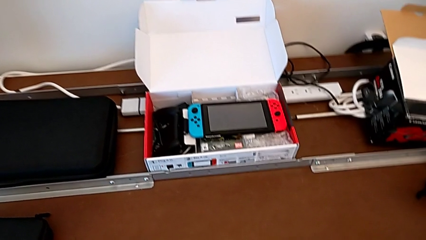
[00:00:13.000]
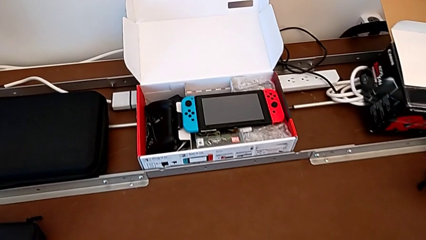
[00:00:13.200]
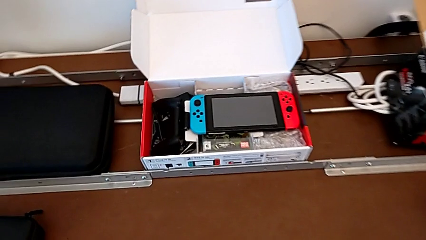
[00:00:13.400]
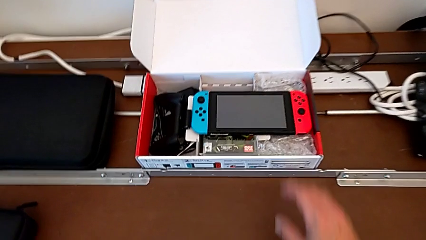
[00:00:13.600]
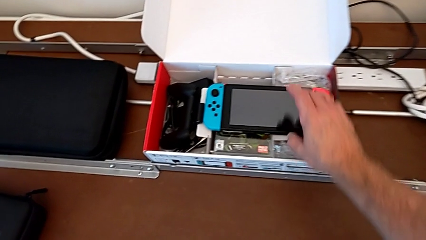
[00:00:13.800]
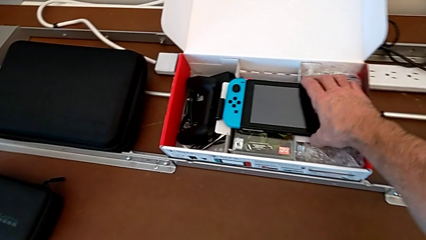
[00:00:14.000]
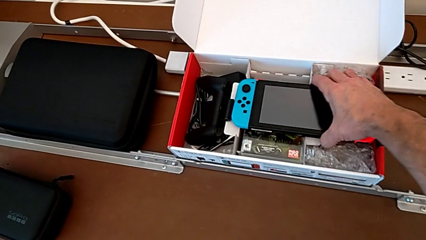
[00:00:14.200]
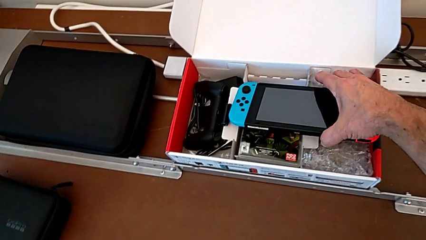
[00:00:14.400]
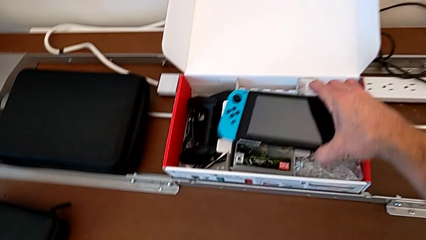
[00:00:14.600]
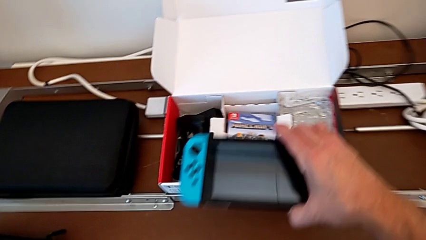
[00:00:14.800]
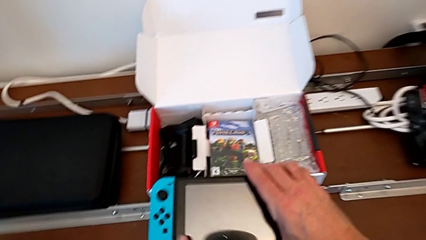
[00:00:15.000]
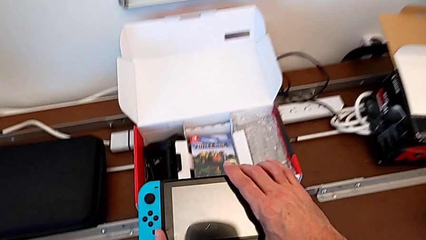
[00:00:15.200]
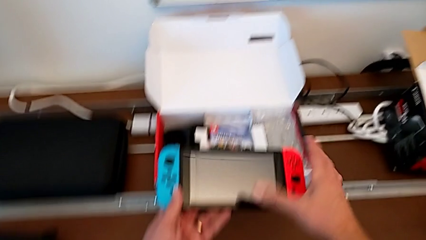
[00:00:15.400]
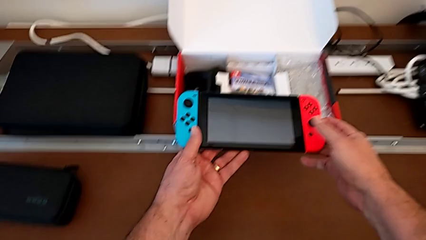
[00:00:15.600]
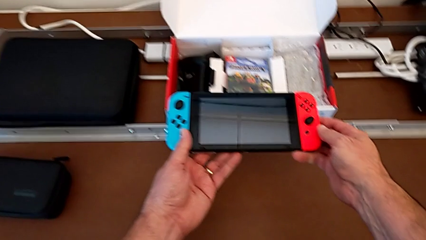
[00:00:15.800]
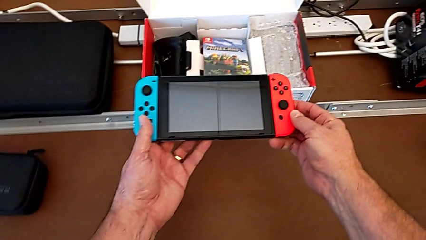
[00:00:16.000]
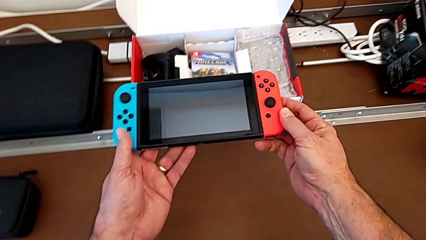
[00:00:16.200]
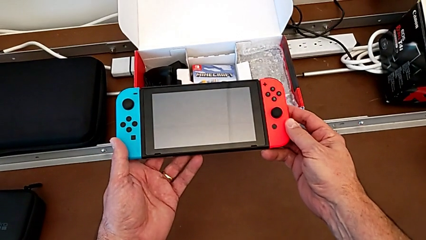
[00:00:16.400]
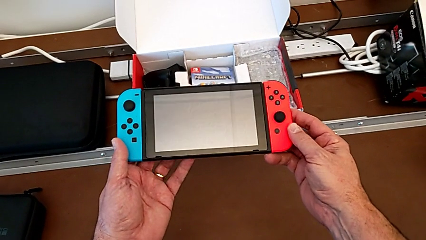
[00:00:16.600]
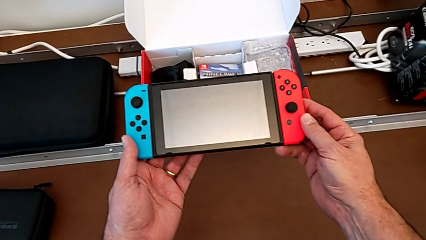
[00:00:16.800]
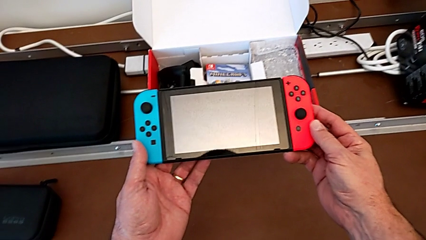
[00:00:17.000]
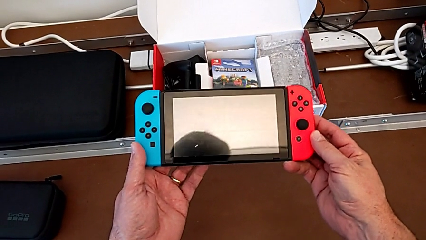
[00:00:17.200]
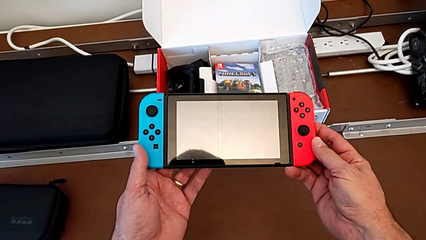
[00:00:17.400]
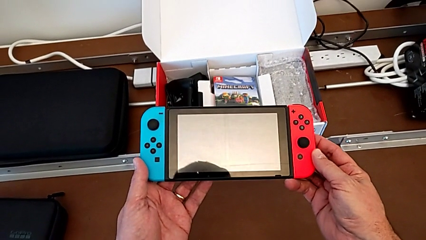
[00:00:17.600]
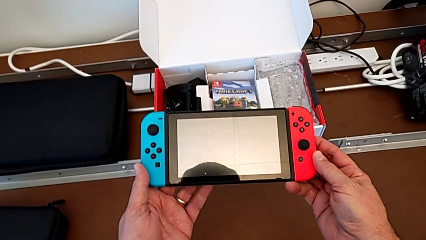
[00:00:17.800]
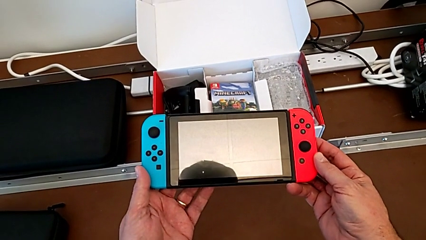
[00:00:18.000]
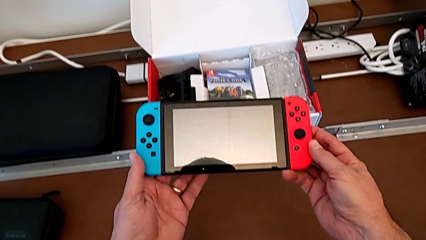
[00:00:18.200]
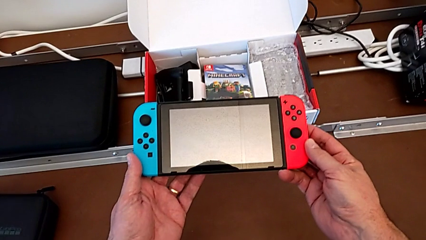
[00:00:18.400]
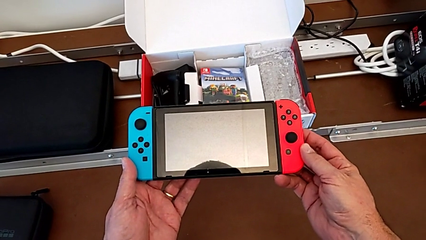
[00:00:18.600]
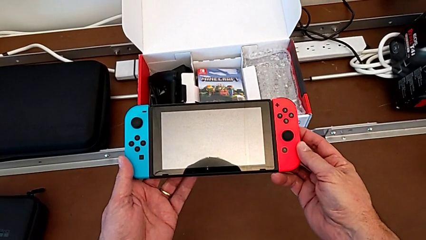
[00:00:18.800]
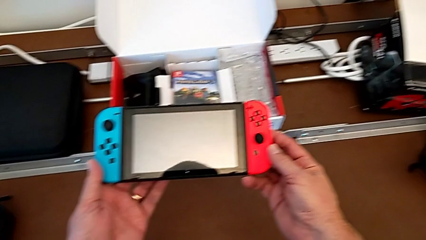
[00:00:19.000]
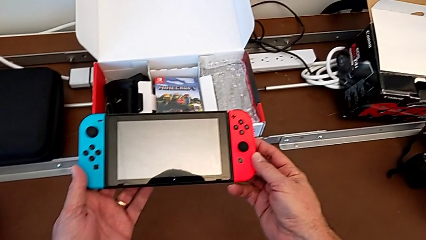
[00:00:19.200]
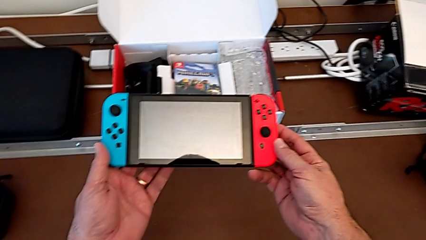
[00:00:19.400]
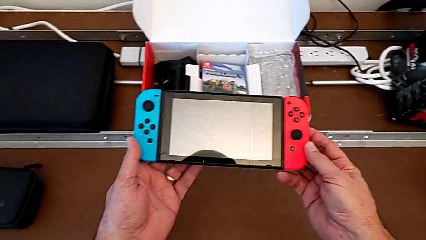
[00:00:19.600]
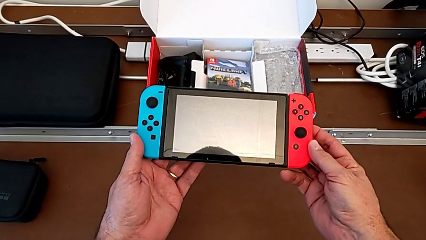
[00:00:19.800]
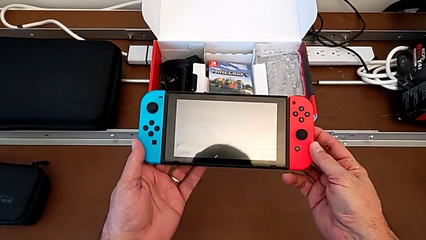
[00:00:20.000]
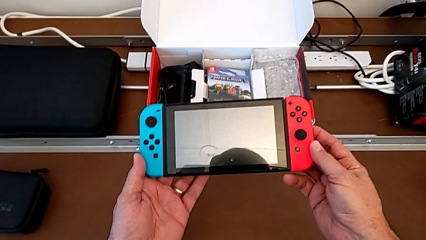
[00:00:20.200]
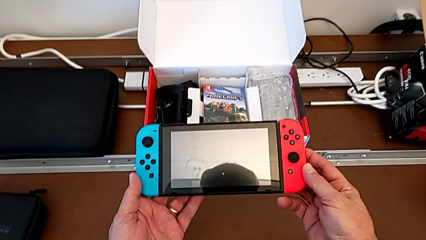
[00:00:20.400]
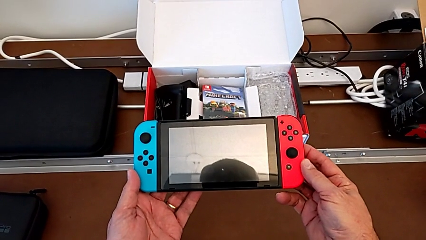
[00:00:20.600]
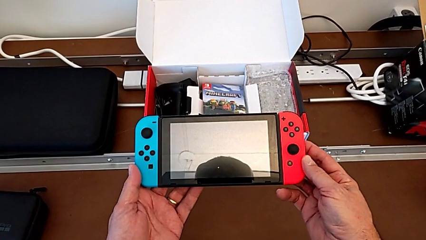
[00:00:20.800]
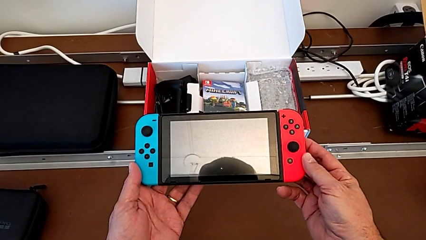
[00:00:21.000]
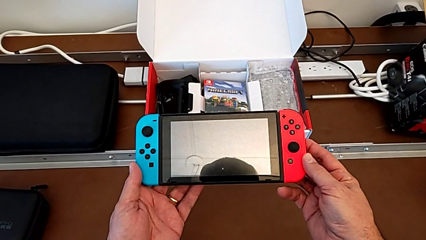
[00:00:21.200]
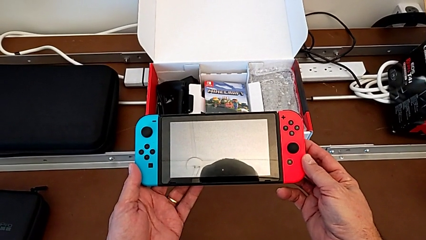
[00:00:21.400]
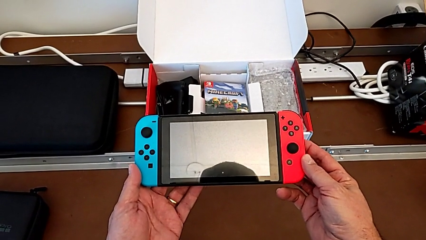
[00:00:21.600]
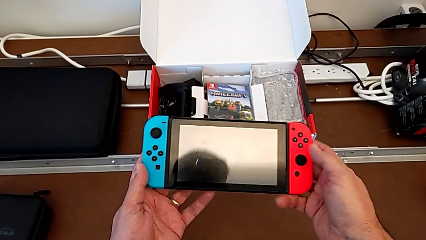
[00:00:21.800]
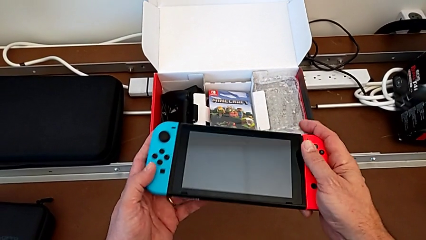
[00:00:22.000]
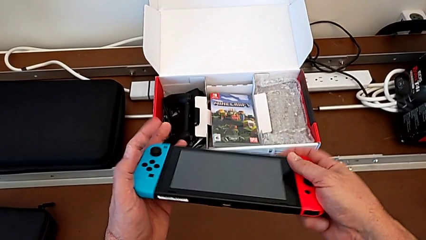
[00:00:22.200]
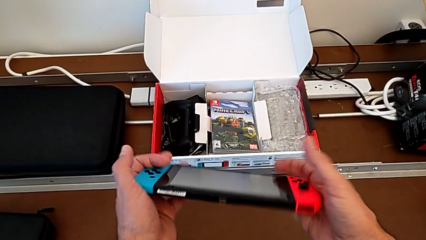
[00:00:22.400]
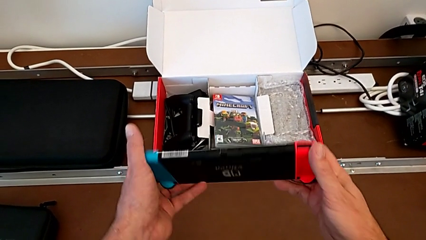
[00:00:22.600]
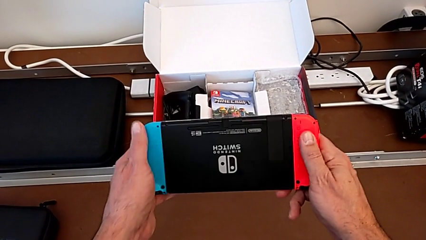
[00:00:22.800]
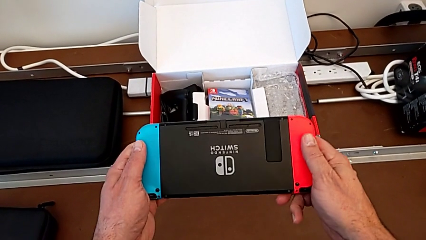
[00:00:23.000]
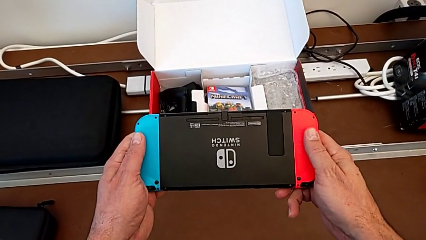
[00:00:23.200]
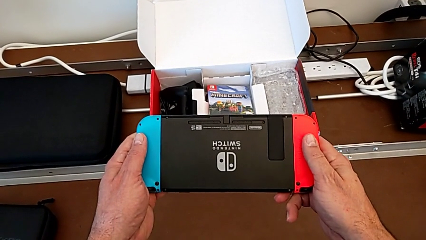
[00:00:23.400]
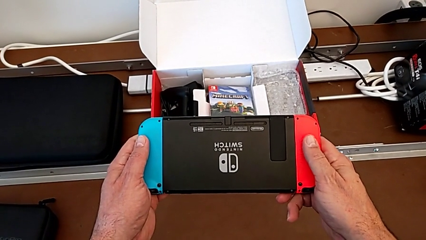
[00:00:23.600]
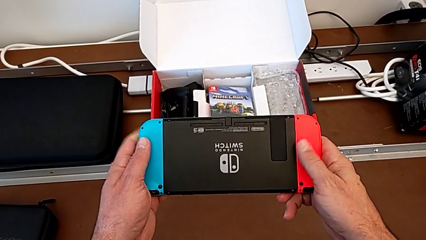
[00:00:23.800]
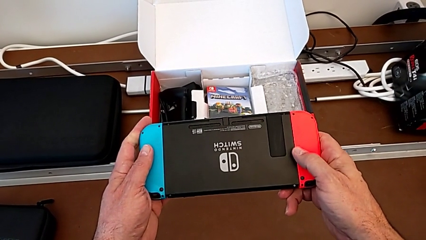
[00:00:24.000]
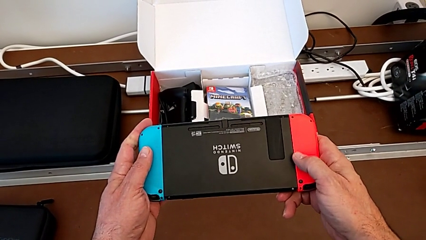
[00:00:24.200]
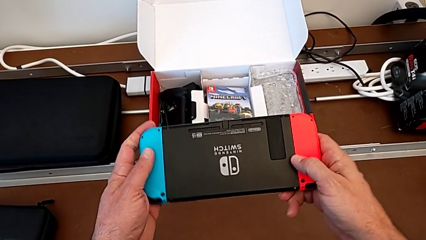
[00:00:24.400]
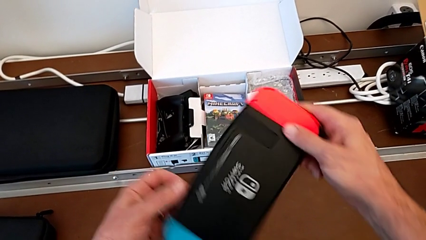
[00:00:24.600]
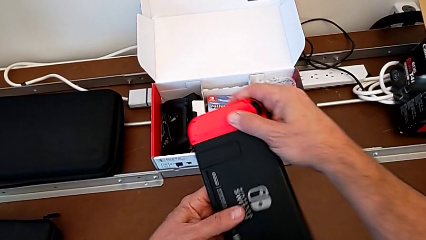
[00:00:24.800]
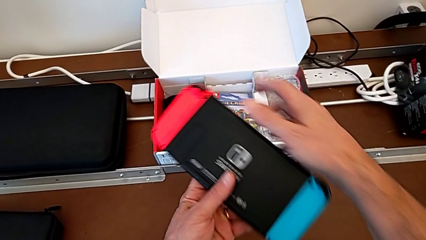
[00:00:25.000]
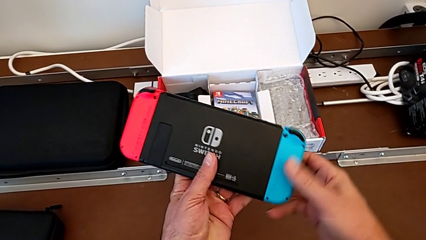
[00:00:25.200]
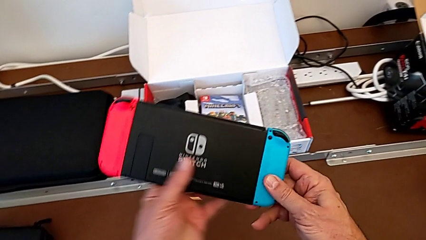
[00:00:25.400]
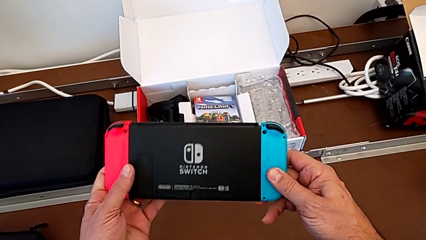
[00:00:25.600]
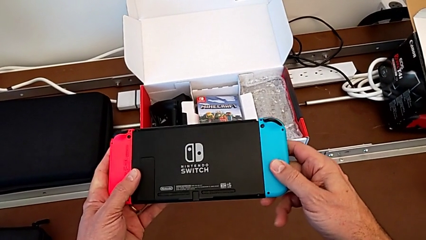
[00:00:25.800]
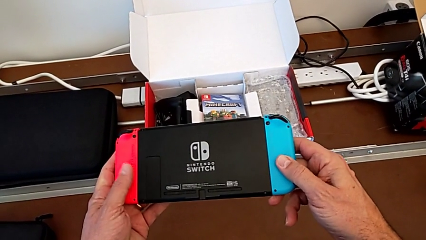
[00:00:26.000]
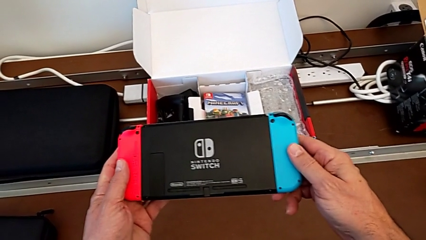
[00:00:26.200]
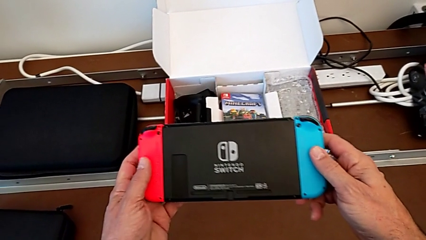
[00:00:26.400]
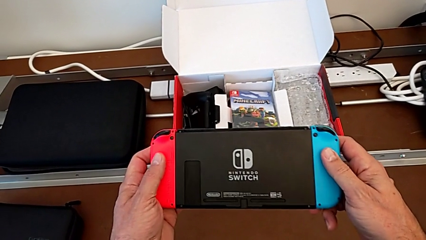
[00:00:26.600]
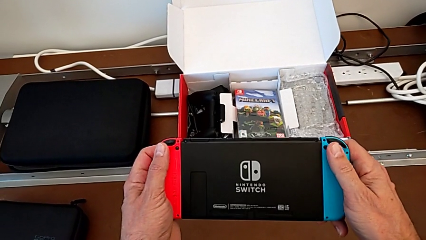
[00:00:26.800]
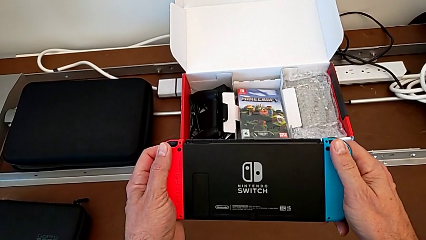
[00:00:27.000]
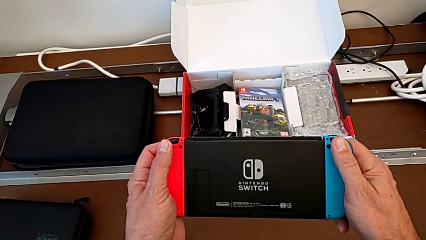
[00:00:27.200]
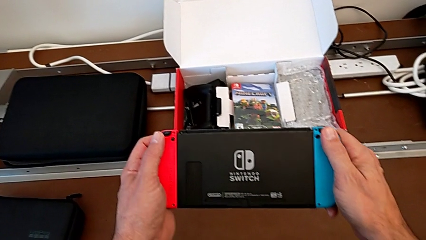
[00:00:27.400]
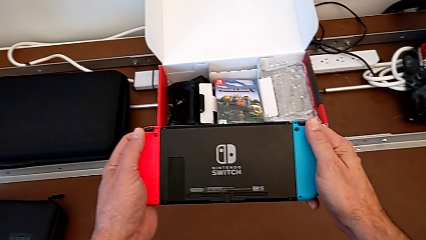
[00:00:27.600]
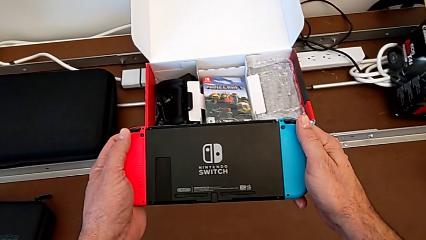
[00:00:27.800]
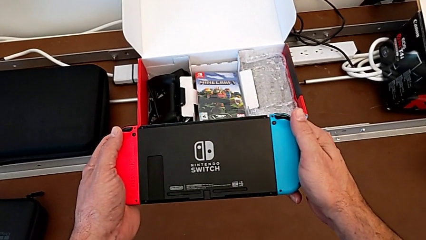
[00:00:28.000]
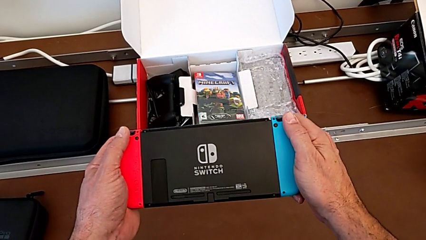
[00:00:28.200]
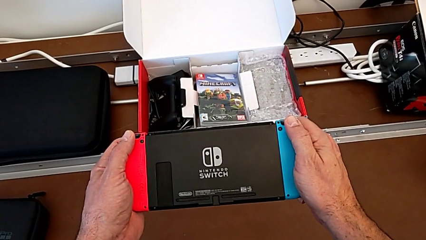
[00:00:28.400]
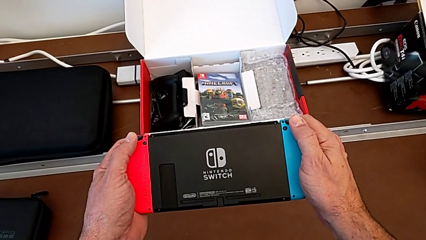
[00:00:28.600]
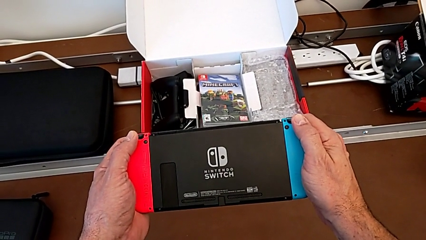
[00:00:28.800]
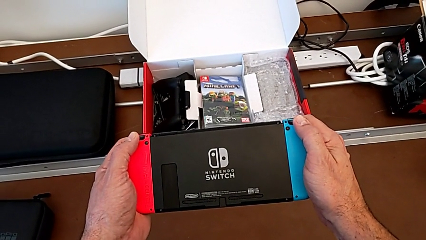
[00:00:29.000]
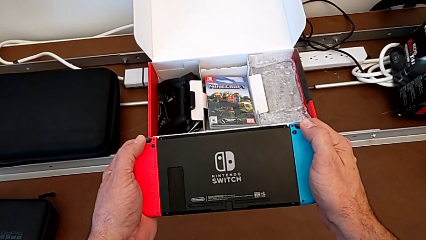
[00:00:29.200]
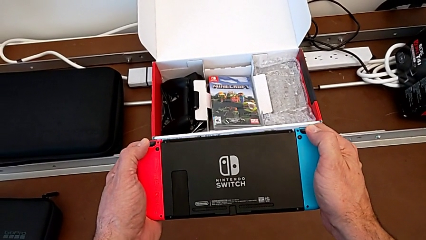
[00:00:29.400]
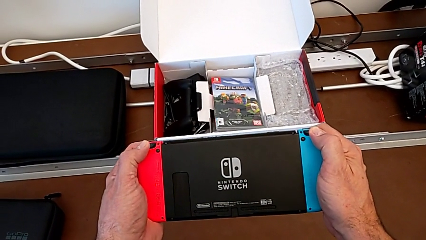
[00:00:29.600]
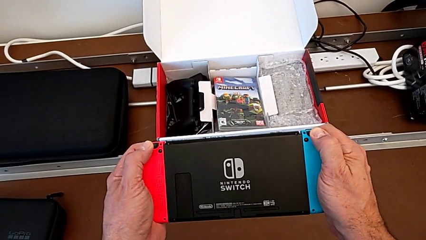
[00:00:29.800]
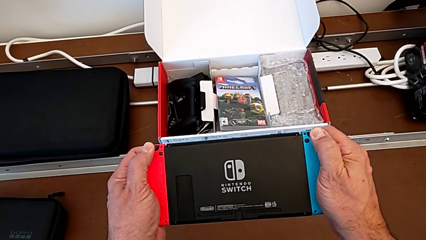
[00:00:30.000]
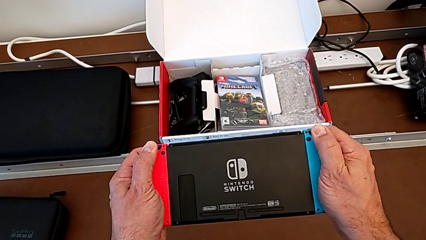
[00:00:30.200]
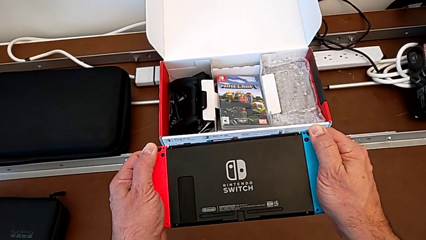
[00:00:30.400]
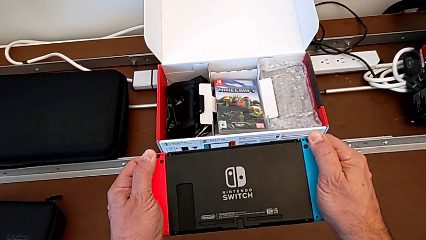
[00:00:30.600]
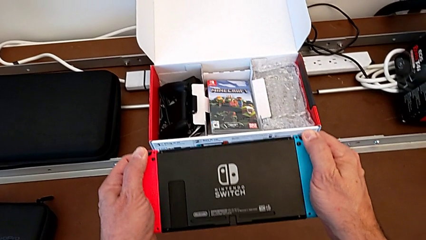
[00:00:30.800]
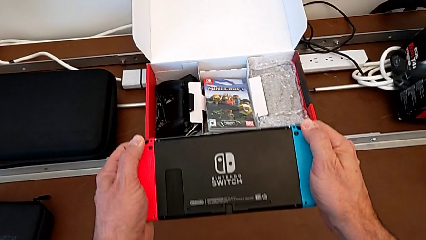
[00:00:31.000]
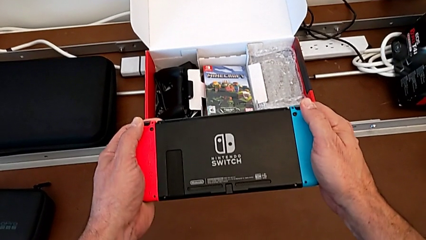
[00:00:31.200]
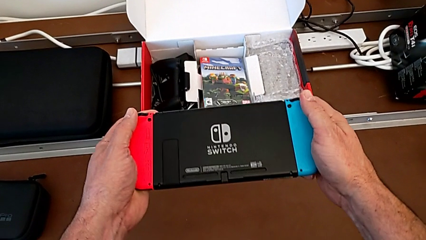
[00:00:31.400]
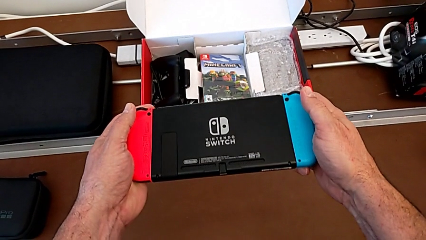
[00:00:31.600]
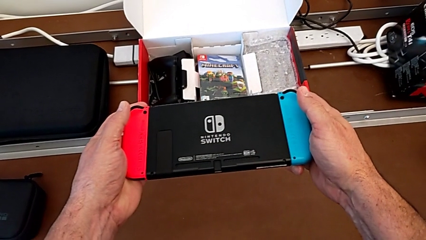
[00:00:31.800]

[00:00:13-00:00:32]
The camera wearer is removing the joy-con controllers from the Nintendo Switch. They grab the Nintendo Switch, lift it, hold it, turn it, rotate it, hold it and press the top button.
